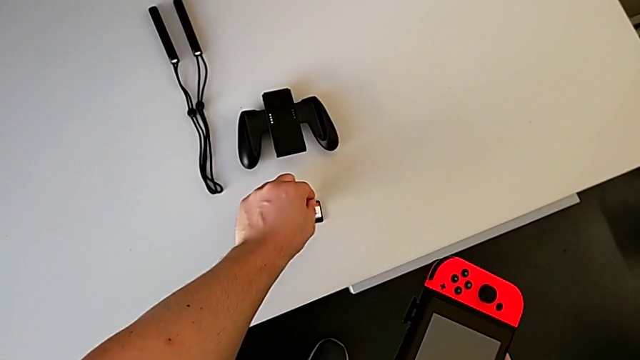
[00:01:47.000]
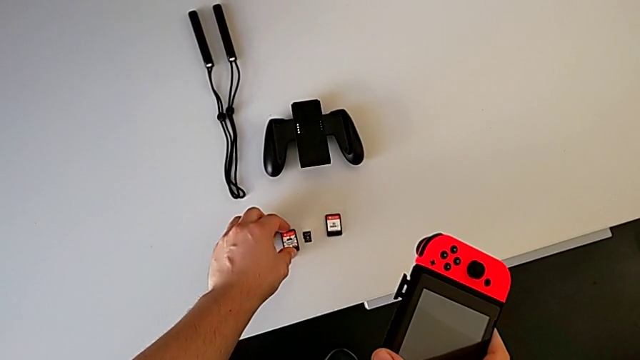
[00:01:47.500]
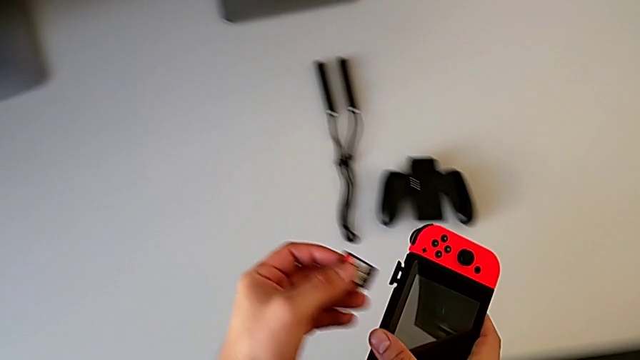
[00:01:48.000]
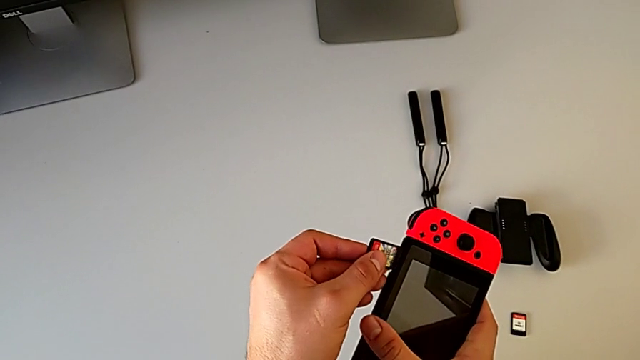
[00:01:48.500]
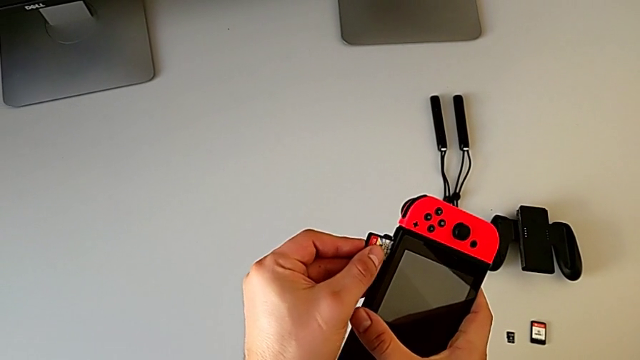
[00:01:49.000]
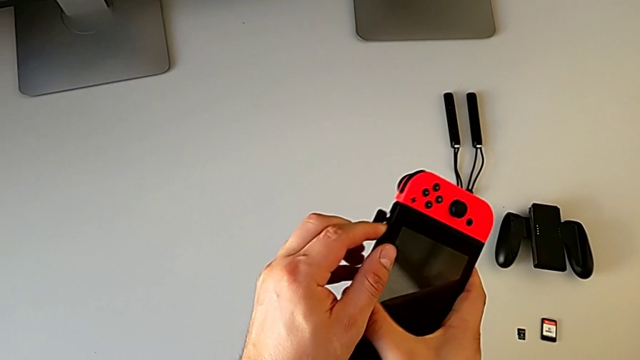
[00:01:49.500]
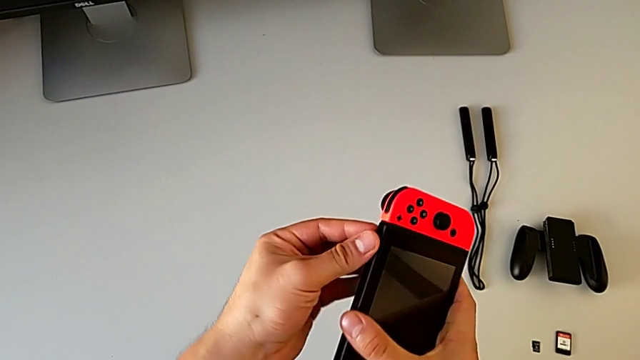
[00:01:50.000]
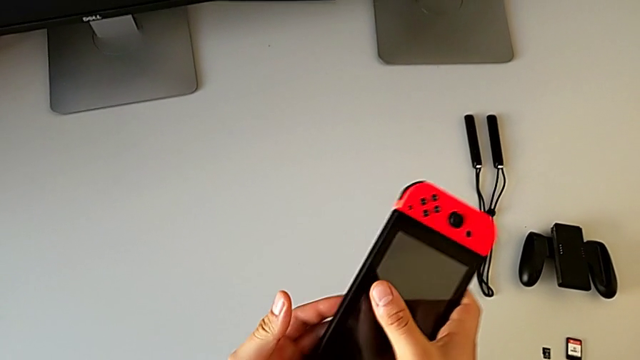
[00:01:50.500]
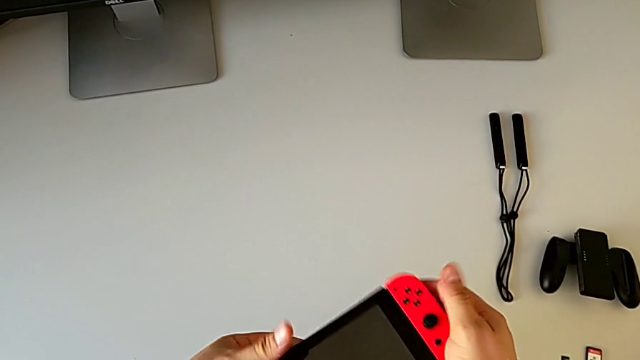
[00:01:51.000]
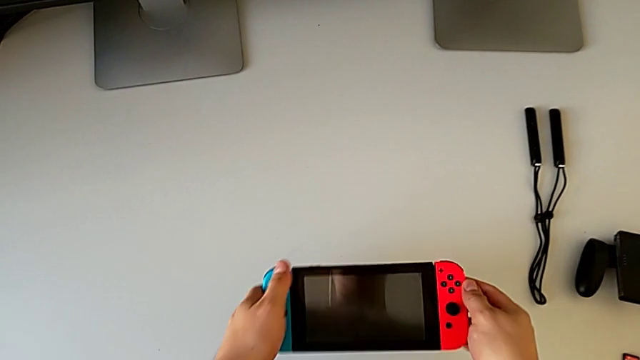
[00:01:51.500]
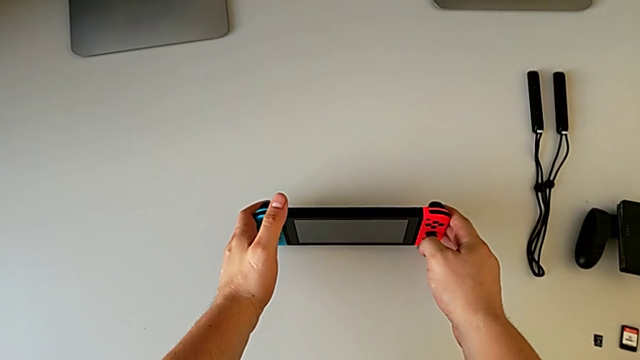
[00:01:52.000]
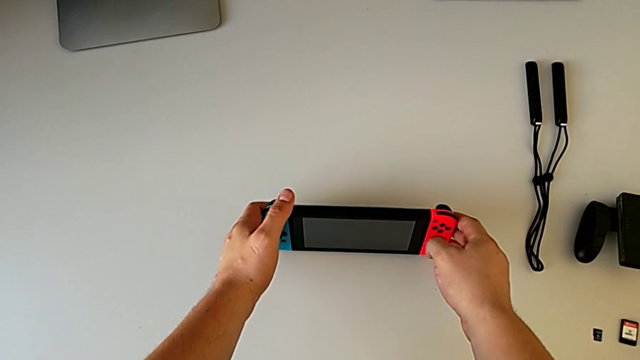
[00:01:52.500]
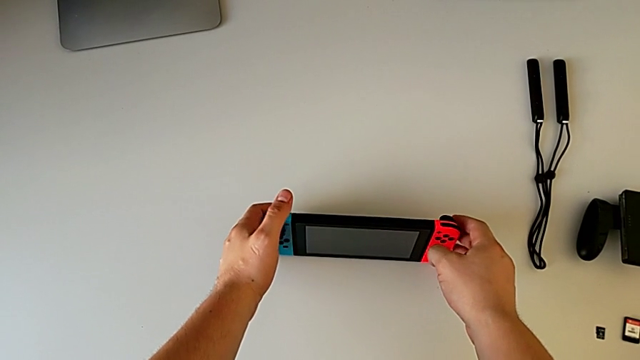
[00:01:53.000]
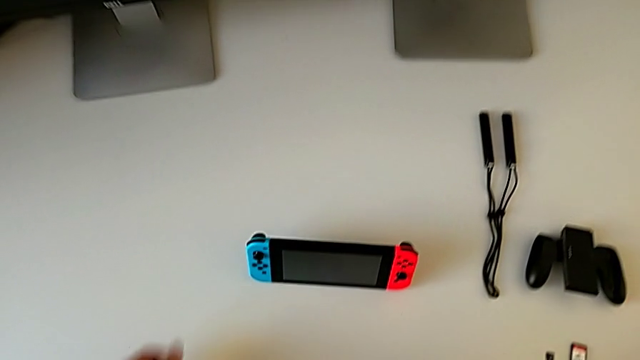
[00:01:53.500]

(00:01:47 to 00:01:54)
The camera wearer is changing the Nintendo Switch game card. They place the game card, insert it and place the Nintendo Switch.

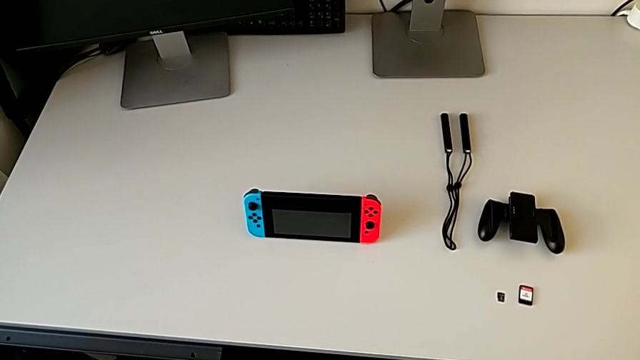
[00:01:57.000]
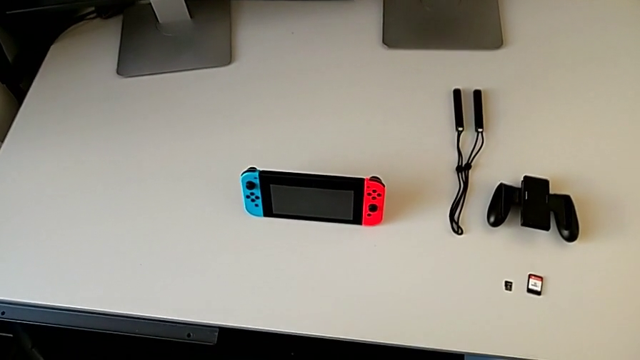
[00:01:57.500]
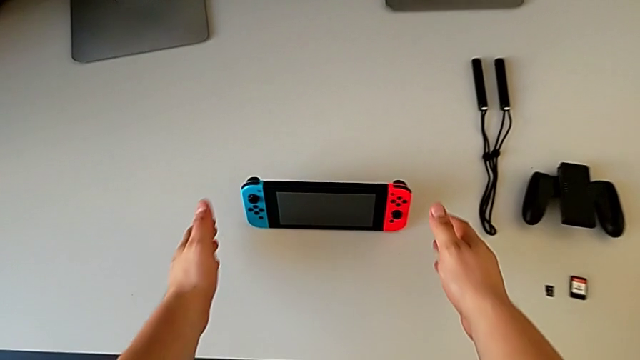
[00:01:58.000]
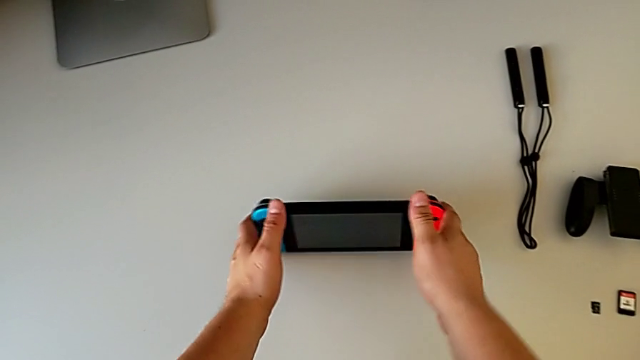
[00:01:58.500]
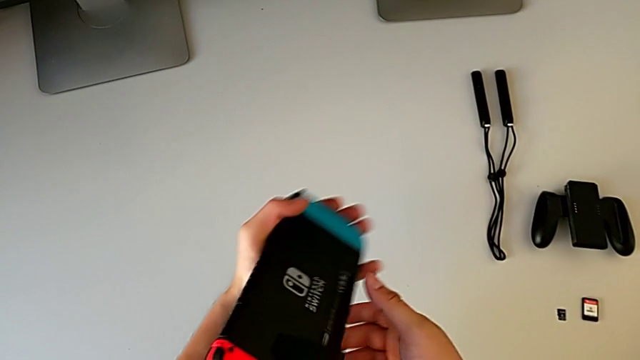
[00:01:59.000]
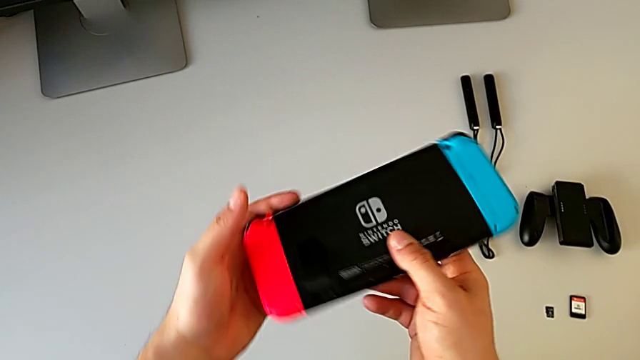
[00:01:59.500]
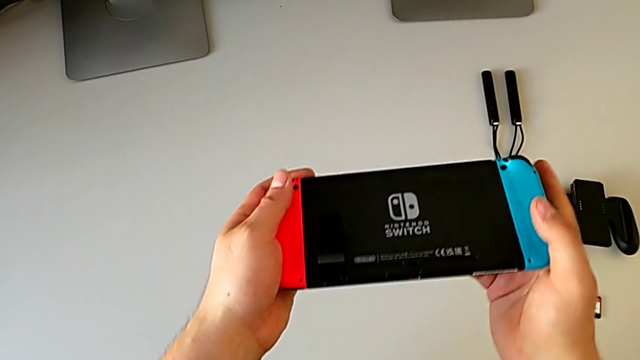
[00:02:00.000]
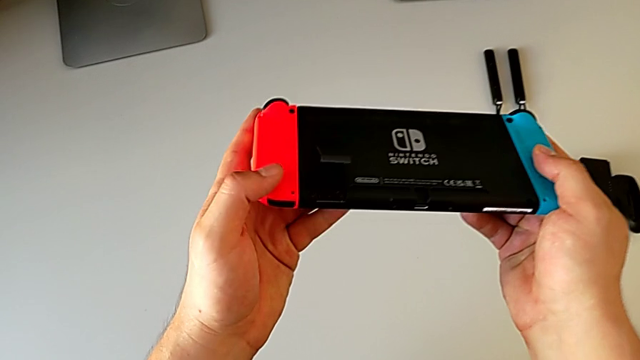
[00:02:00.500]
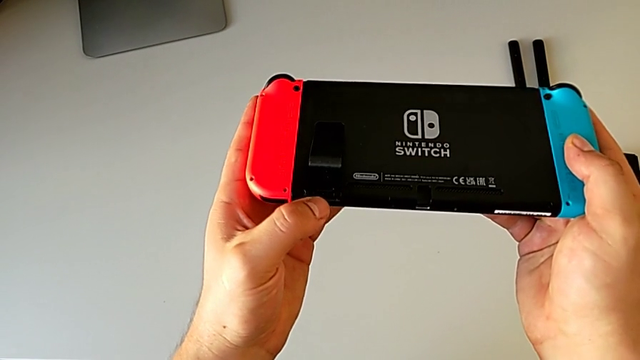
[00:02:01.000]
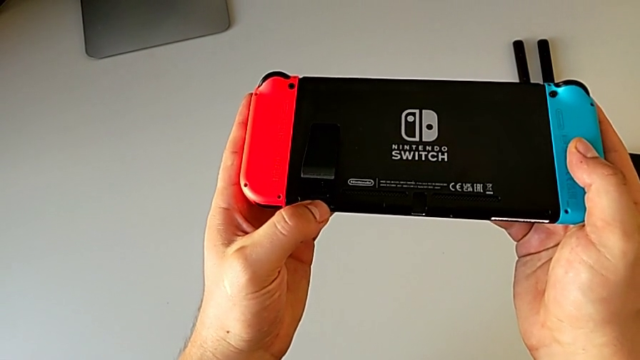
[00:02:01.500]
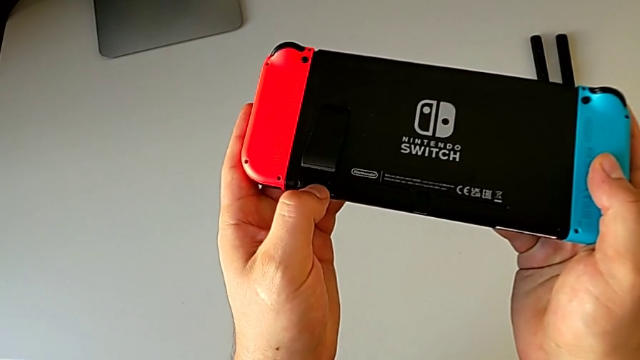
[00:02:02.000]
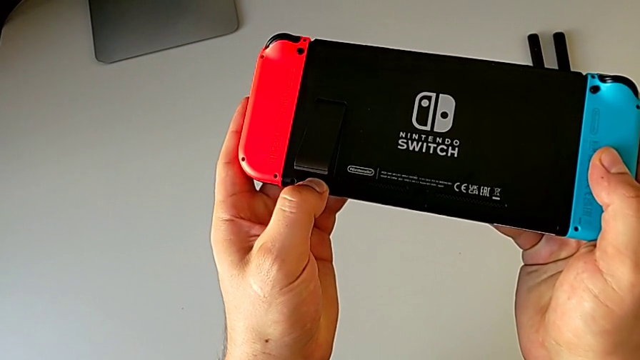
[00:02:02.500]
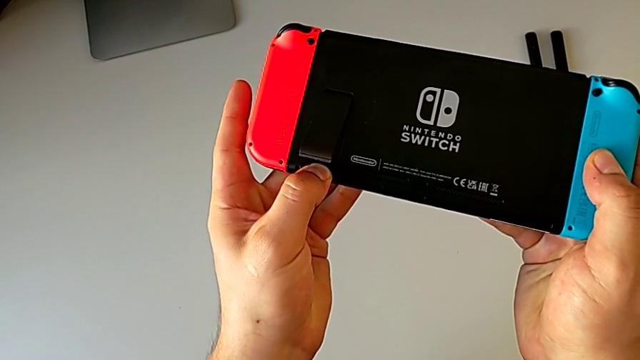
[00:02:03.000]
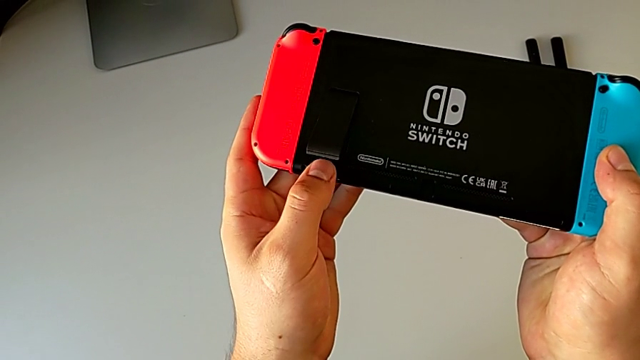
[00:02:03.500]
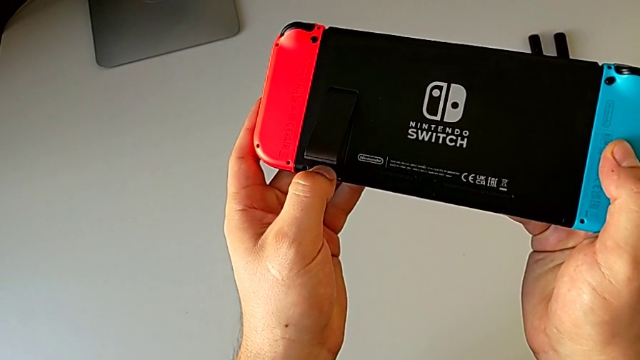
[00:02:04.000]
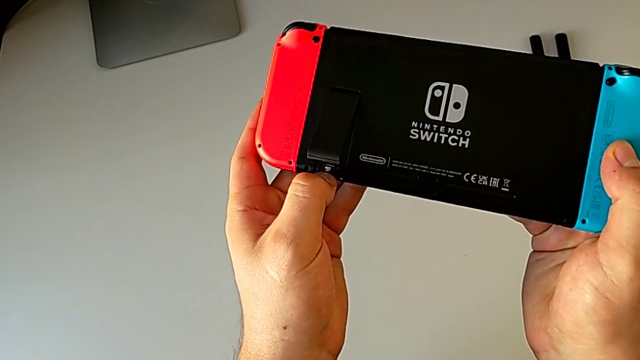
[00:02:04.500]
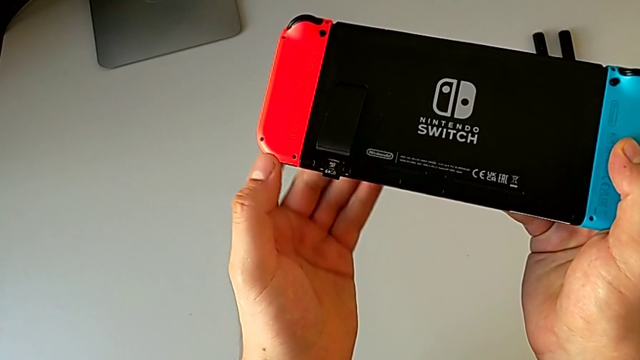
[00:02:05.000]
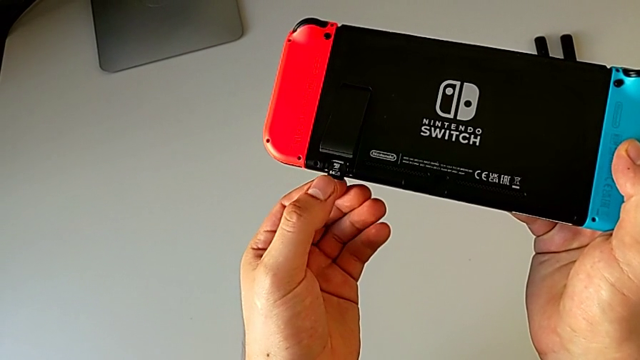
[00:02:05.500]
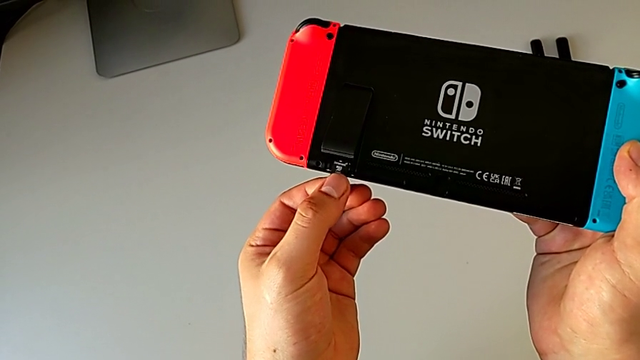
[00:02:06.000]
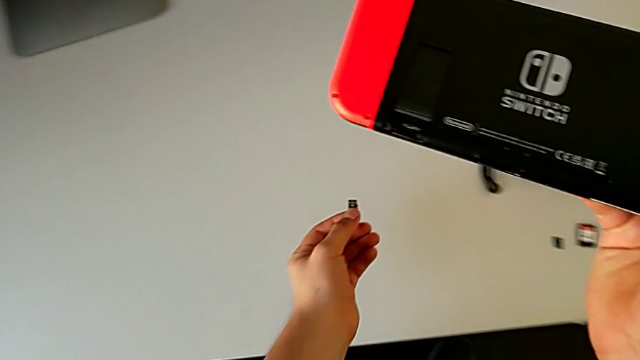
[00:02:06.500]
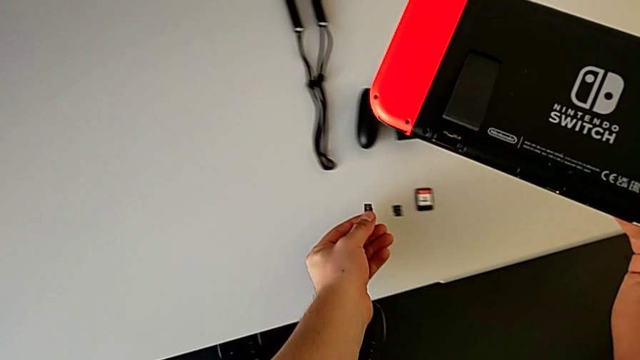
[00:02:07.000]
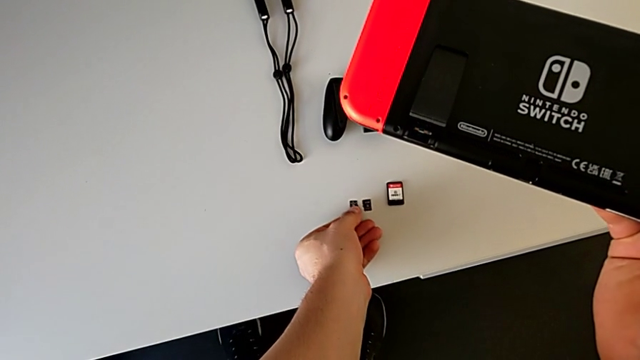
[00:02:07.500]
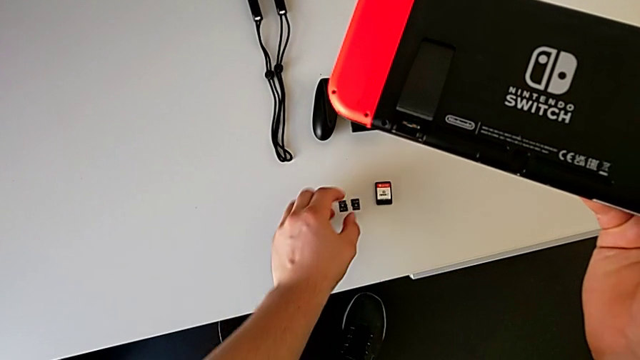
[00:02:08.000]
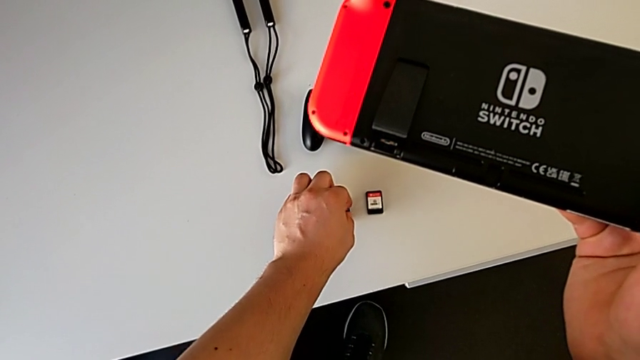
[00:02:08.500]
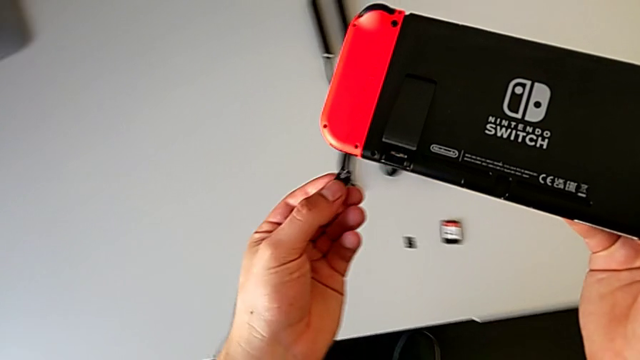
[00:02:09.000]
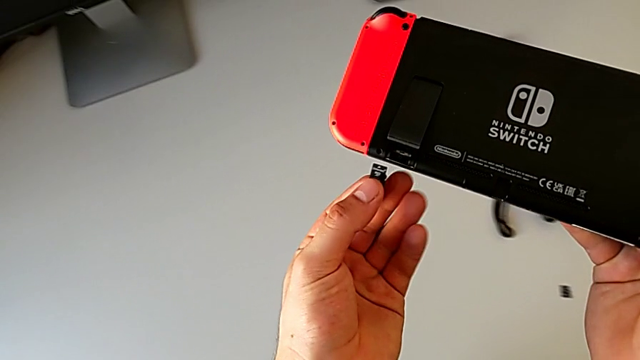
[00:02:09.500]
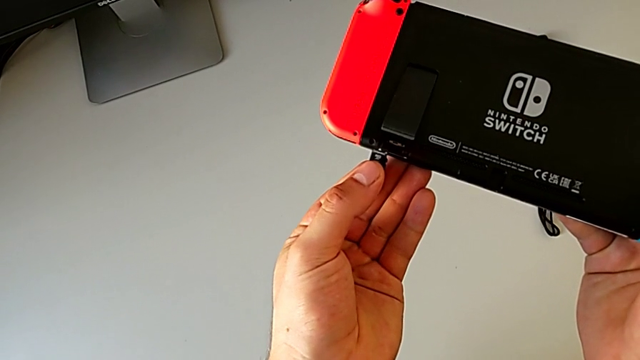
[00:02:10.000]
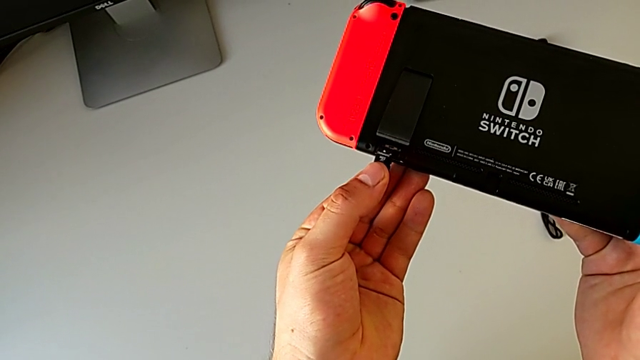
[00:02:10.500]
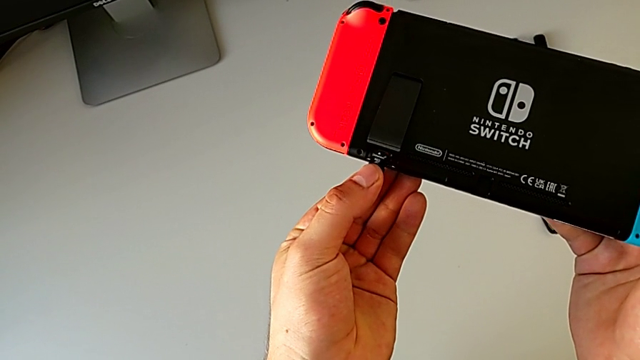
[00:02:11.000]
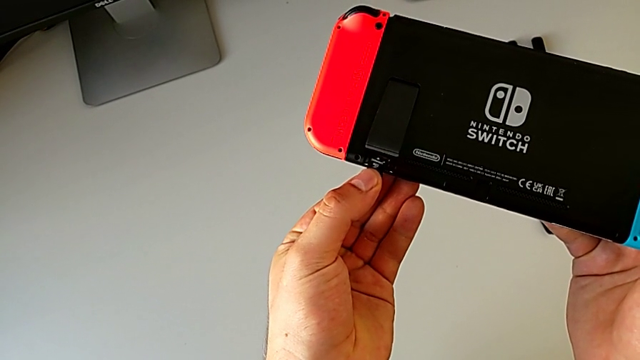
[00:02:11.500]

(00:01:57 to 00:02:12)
The camera wearer is changing the Nintendo Switch's micro SD card. They rotate the Nintendo Switch, touch the SD card, withdraw it, place it and grab it.
